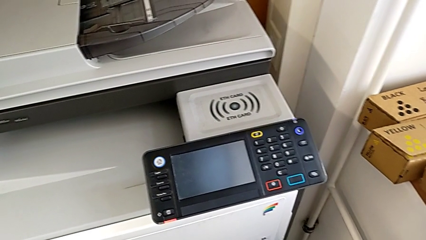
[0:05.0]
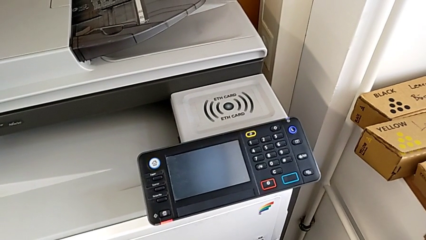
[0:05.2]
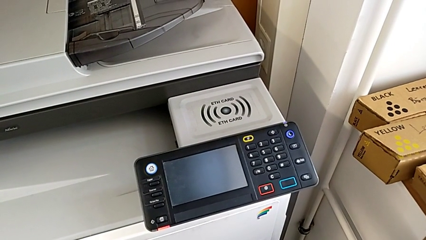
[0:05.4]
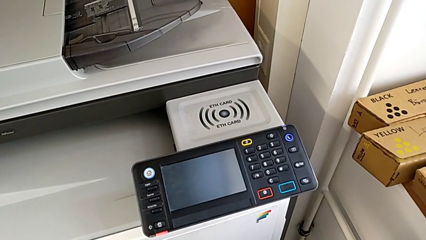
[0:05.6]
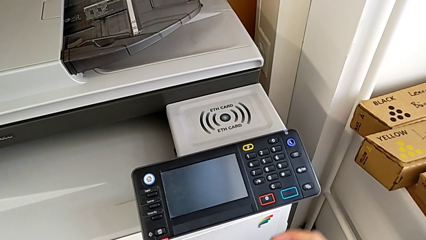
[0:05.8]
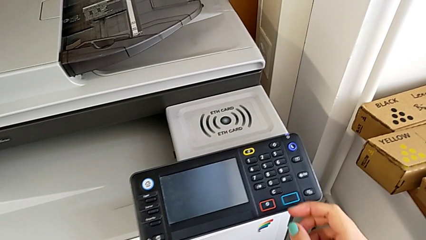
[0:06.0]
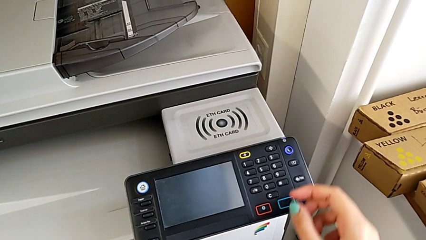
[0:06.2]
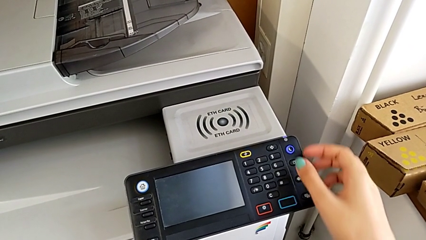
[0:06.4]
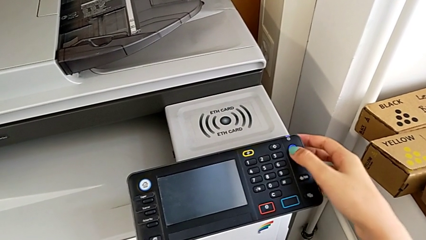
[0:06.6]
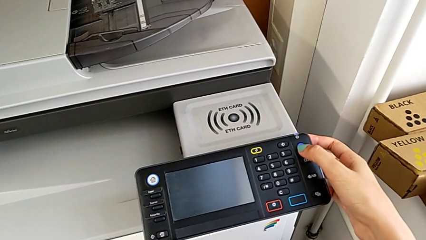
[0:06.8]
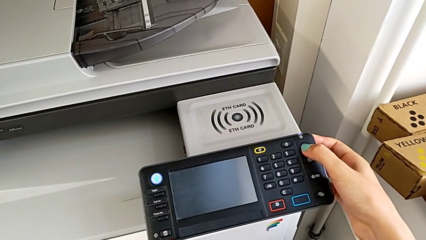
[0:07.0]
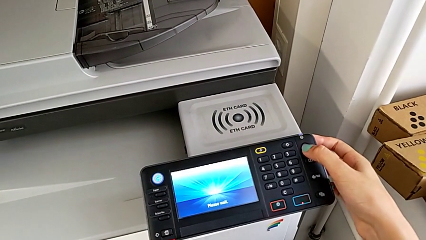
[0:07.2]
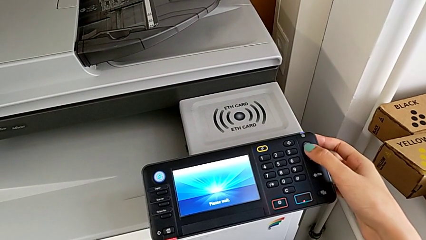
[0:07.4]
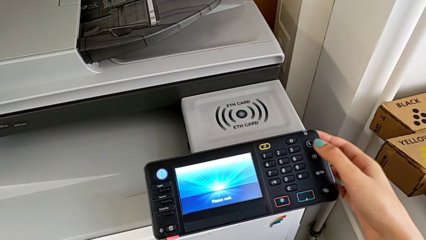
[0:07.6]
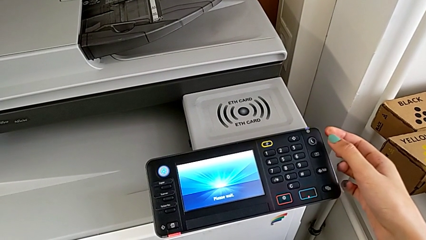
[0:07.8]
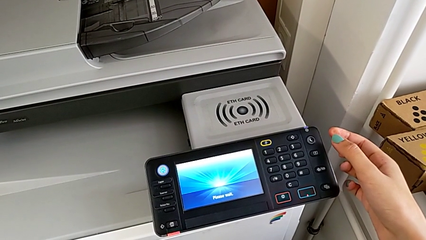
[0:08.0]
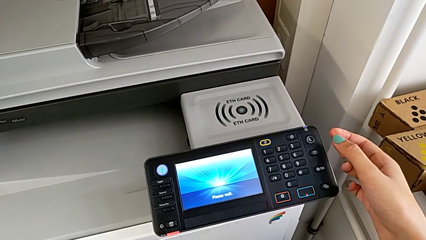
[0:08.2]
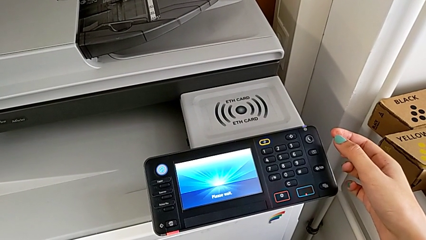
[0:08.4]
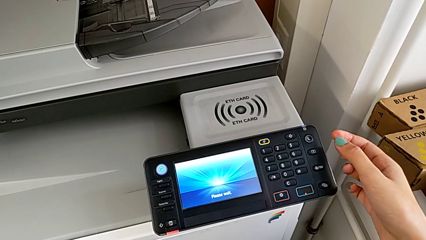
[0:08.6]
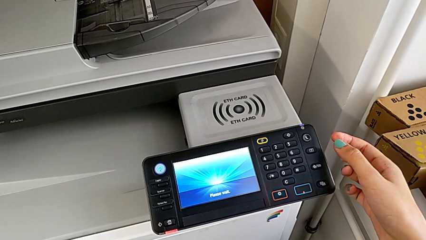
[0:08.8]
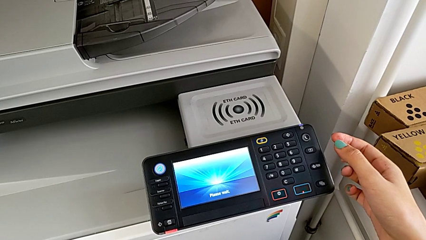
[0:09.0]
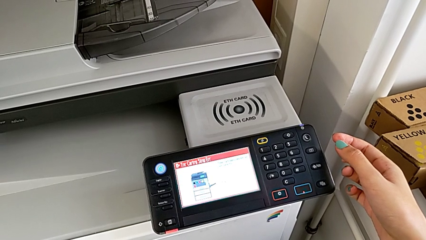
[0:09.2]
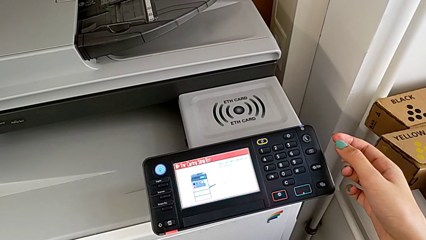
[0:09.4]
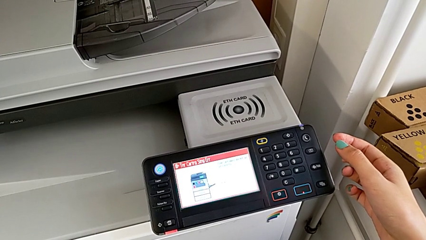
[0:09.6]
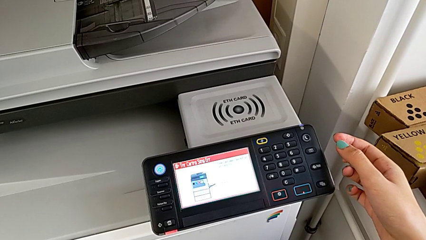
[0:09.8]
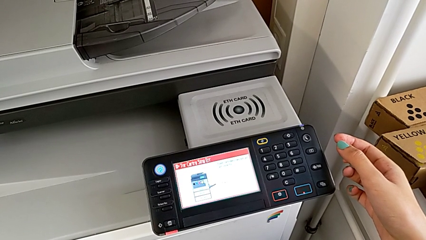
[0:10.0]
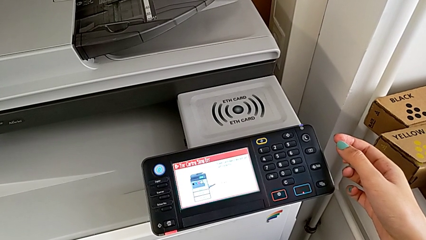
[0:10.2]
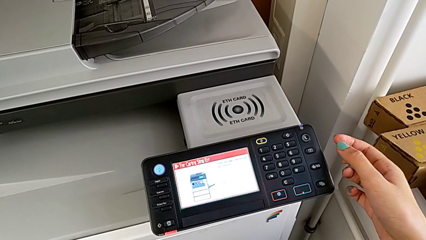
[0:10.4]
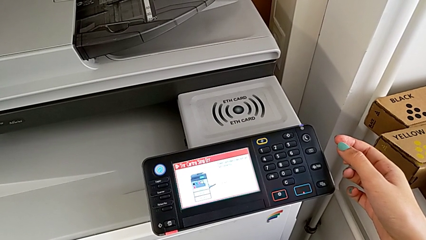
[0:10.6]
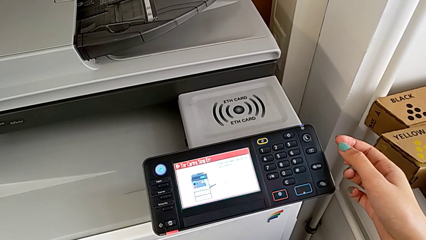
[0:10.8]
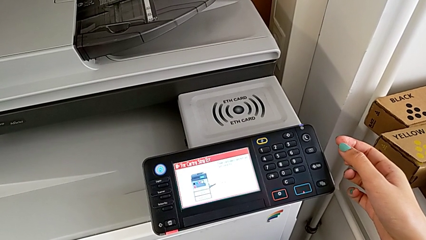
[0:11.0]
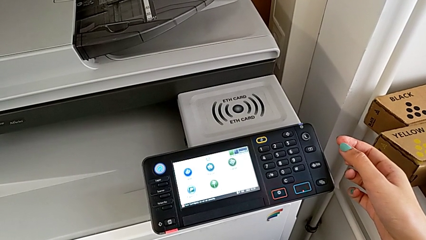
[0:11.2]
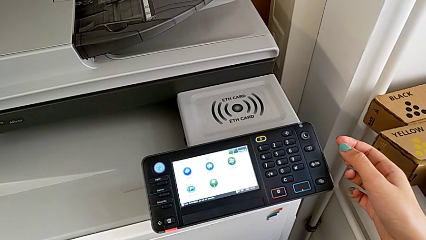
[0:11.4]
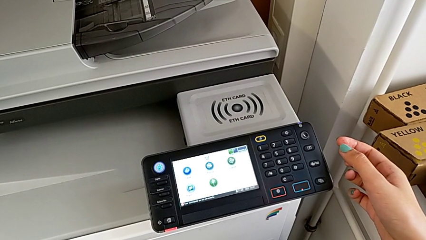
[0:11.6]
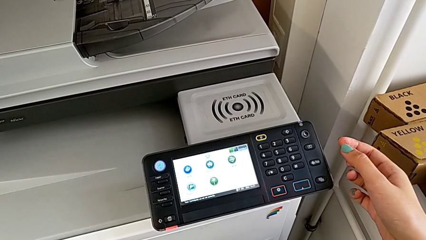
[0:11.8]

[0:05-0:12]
The camera wearer turns on the printer. They press the purple button.

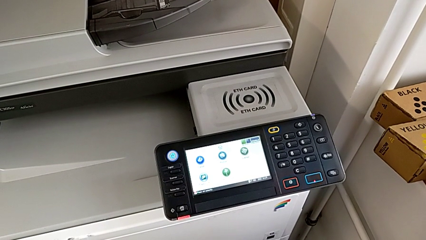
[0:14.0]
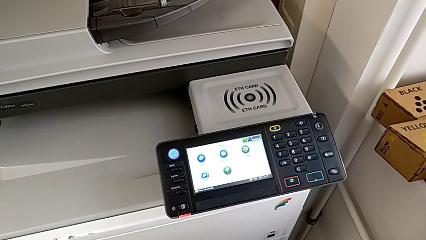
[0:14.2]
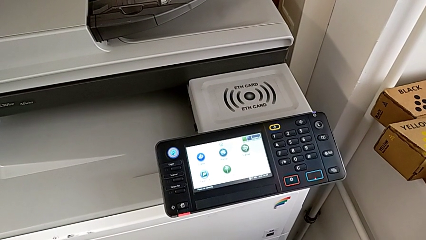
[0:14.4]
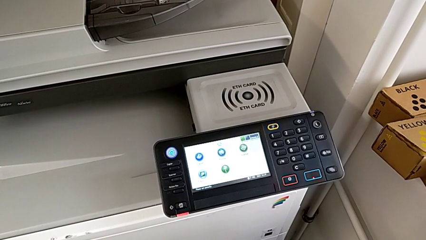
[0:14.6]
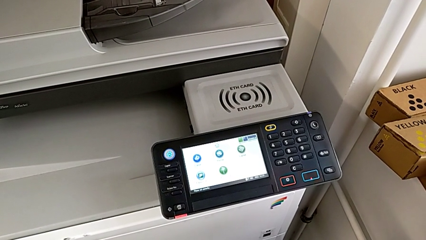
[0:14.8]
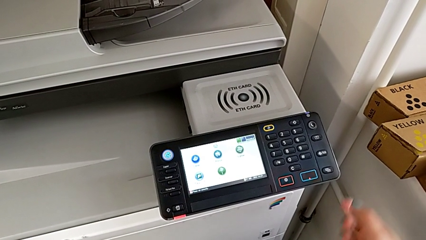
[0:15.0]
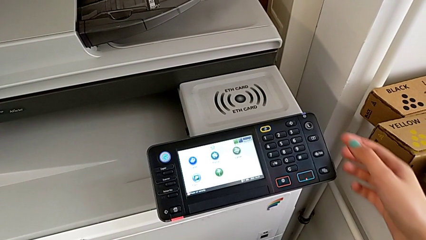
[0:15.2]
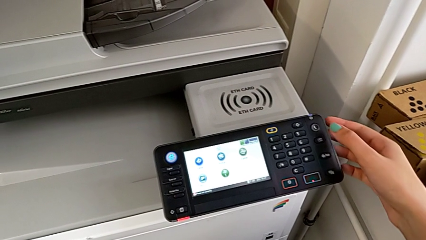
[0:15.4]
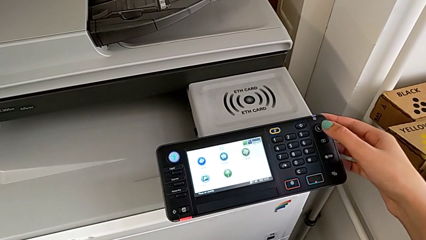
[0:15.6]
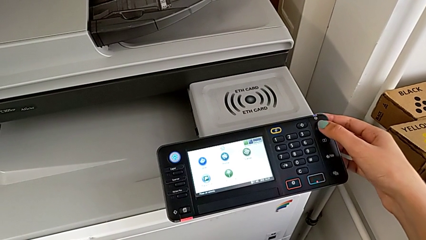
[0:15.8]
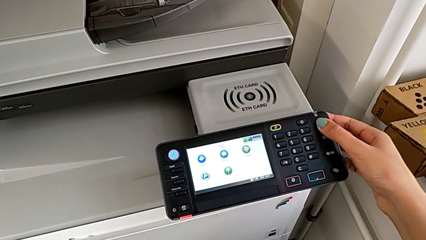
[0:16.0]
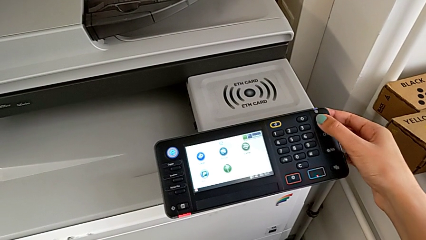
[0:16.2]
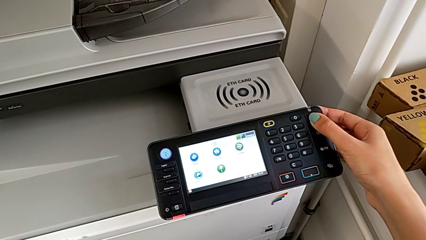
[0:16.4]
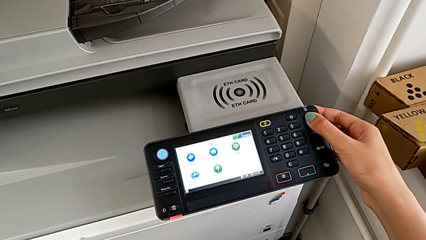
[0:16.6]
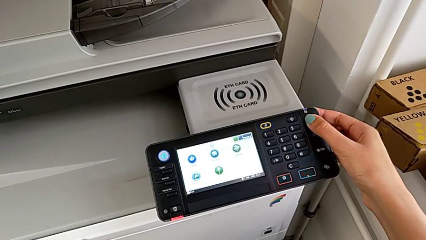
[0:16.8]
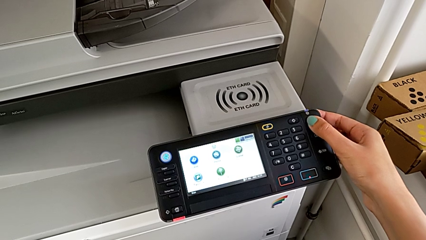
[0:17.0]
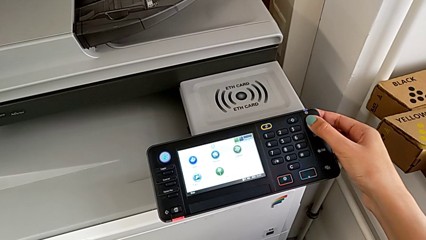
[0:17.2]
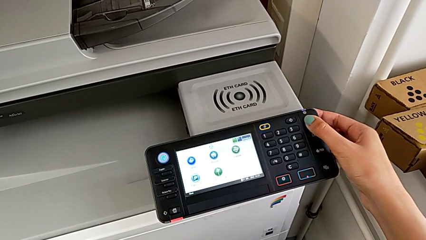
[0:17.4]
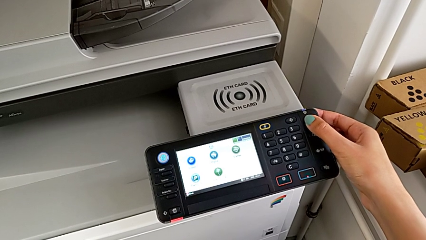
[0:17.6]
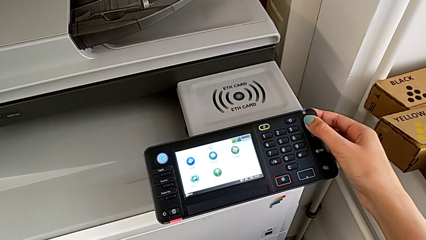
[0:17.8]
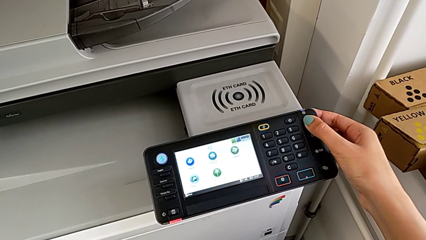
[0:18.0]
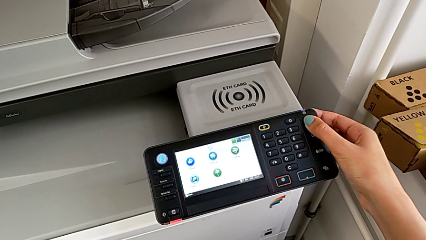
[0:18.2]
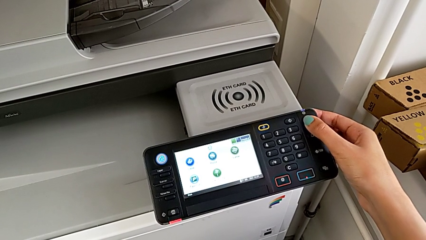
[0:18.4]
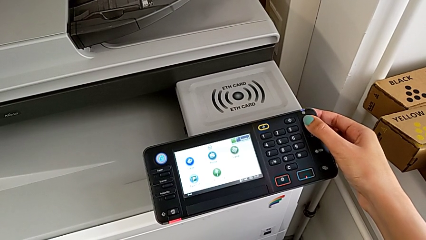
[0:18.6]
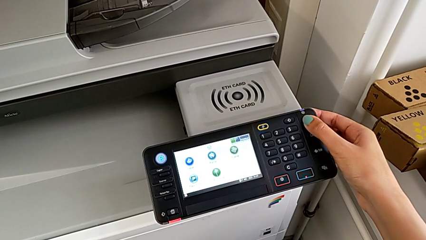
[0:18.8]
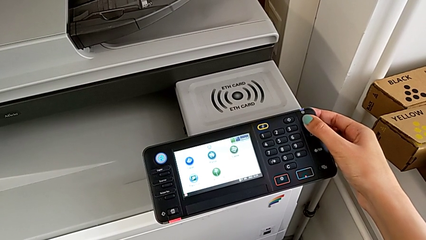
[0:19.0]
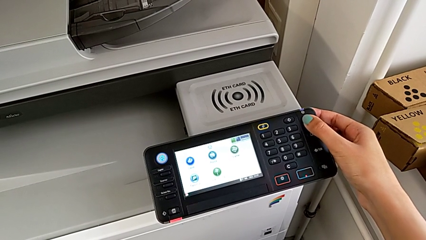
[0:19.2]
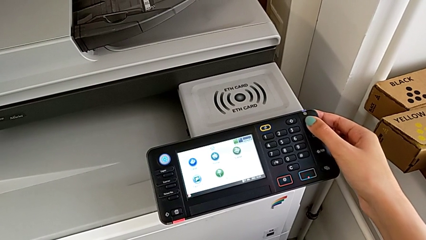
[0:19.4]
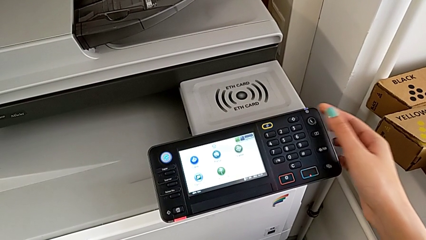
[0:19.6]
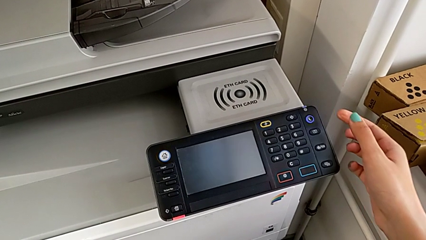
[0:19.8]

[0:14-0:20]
The camera wearer turns off the printer. They press the purple button.

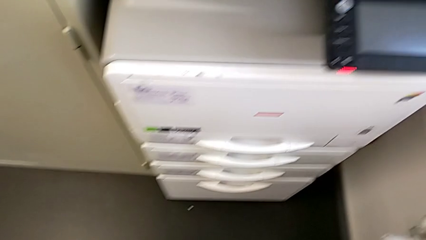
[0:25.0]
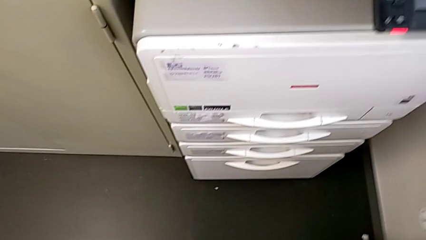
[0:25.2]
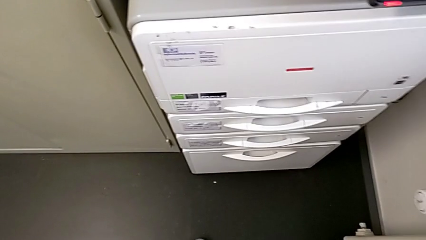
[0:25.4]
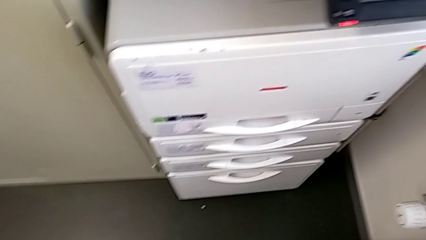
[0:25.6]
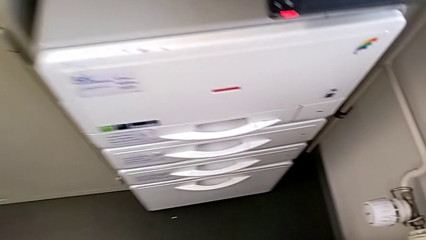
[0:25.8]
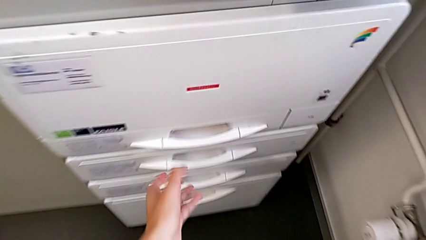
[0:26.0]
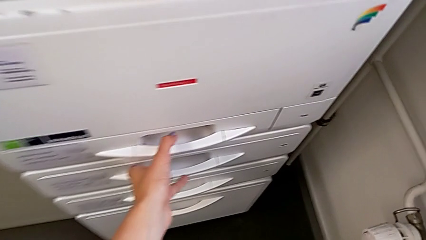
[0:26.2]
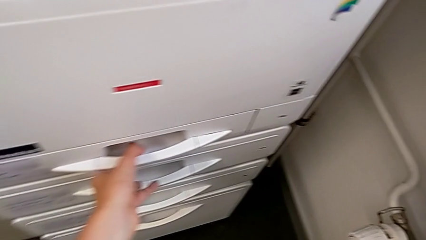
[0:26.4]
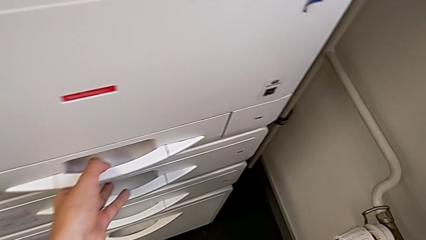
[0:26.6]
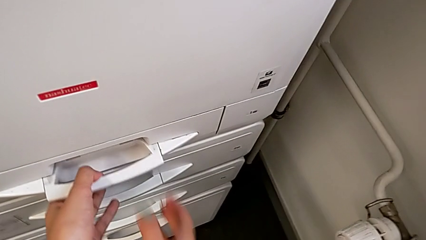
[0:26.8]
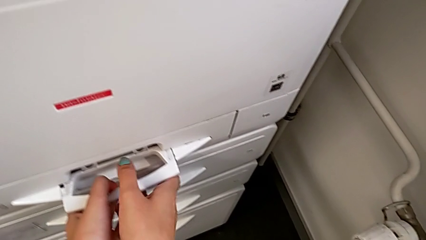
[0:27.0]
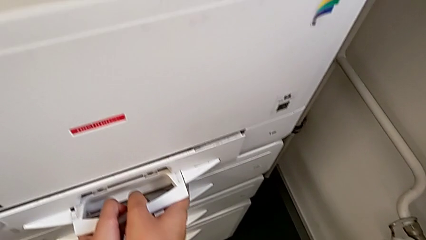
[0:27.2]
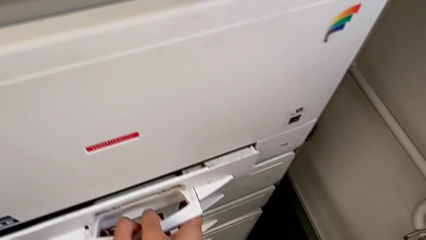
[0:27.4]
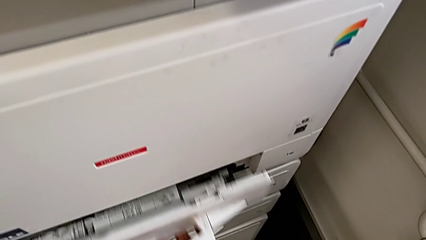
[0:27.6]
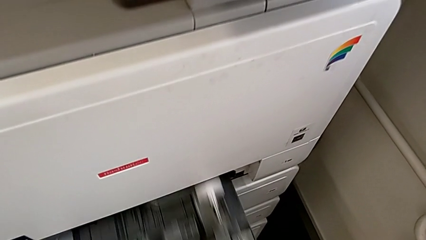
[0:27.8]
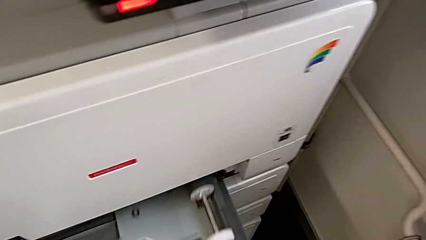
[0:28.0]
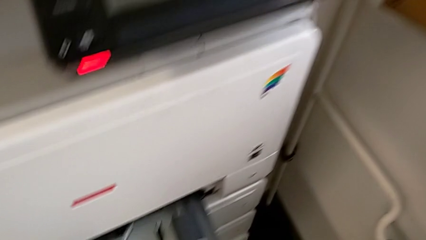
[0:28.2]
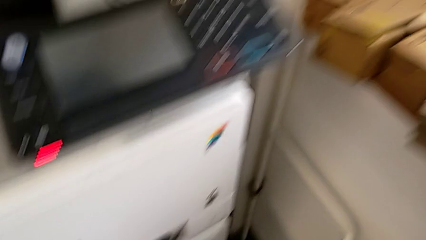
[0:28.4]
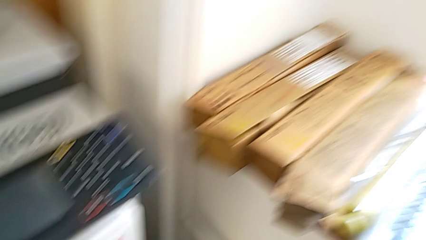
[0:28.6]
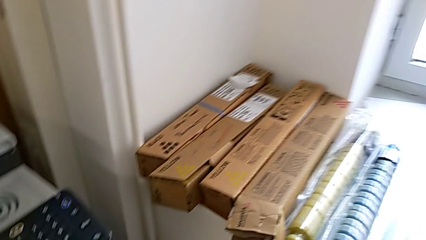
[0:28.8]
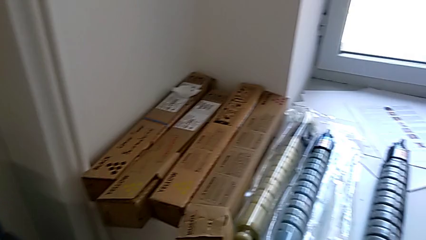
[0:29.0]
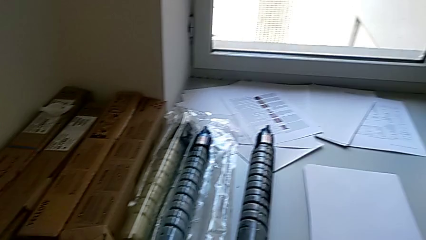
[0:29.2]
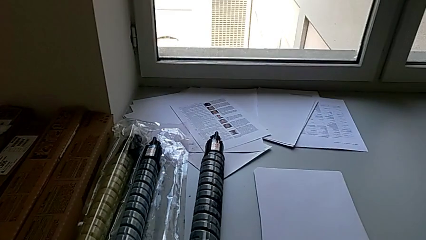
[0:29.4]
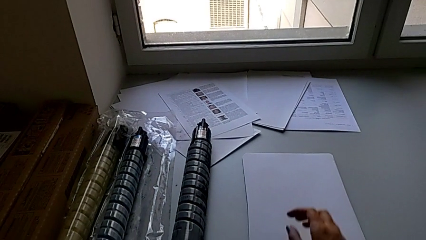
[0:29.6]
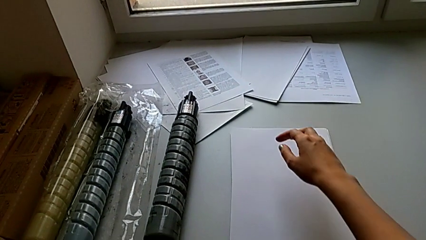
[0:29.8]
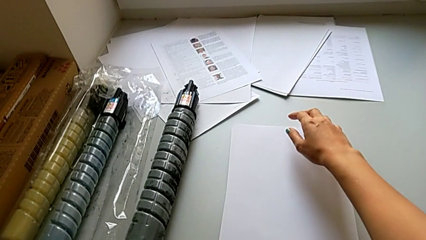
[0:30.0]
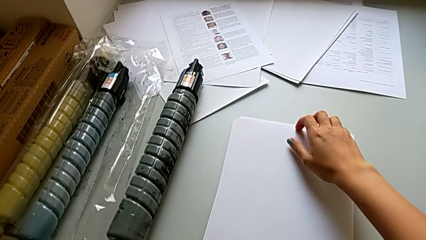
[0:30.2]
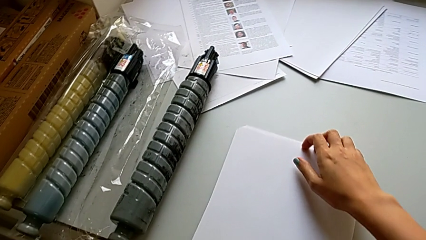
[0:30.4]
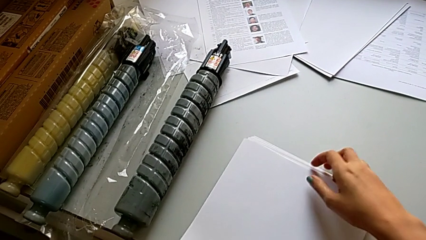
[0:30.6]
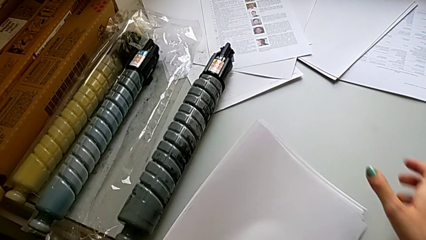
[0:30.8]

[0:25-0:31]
The camera wearer is loading a stack of papers into the printer. They grab the handle, pull the top paper tray and begin to grab the white paper stack.
